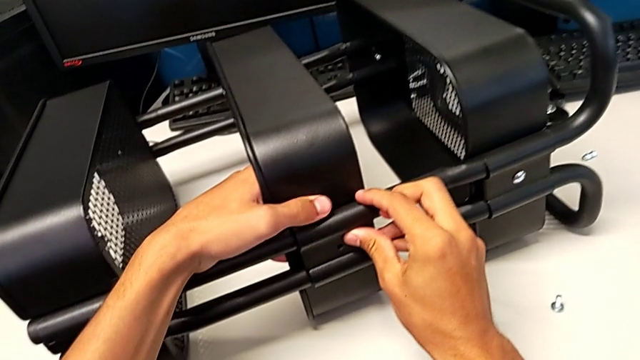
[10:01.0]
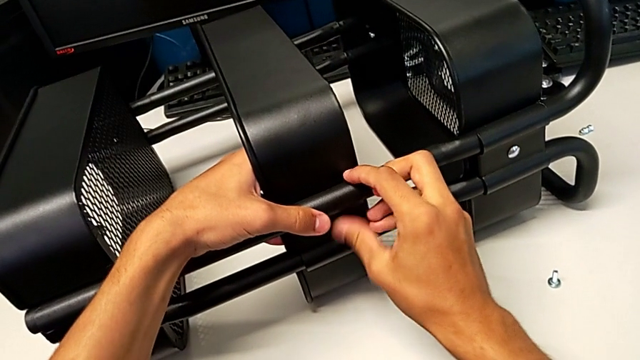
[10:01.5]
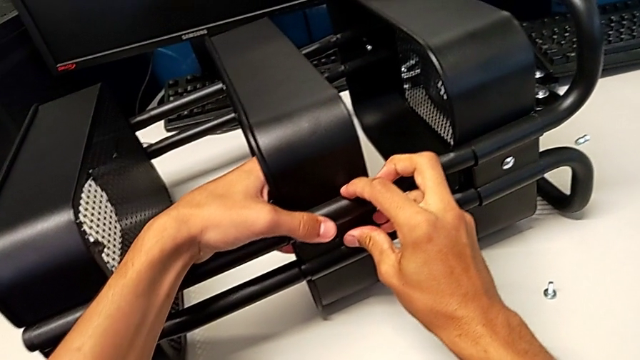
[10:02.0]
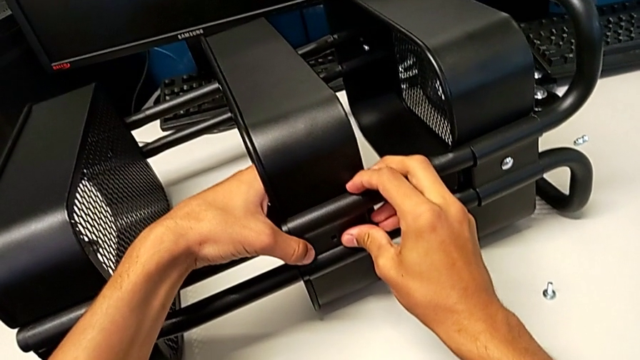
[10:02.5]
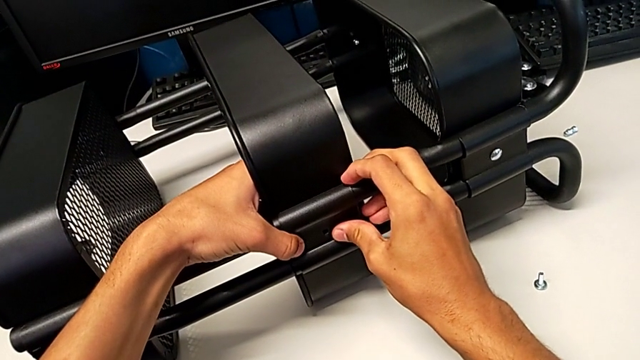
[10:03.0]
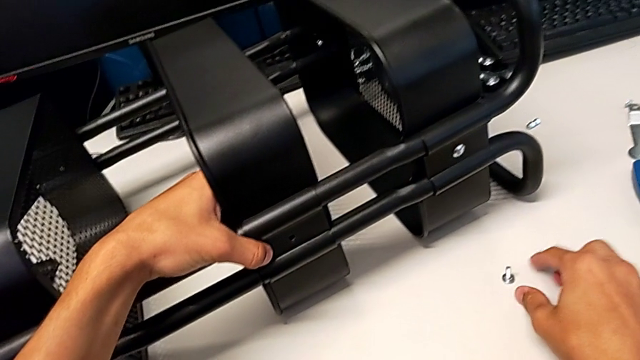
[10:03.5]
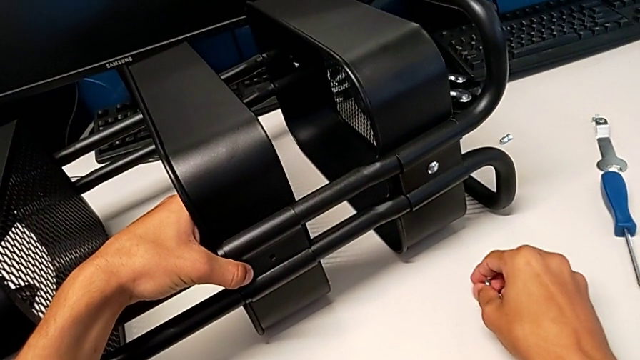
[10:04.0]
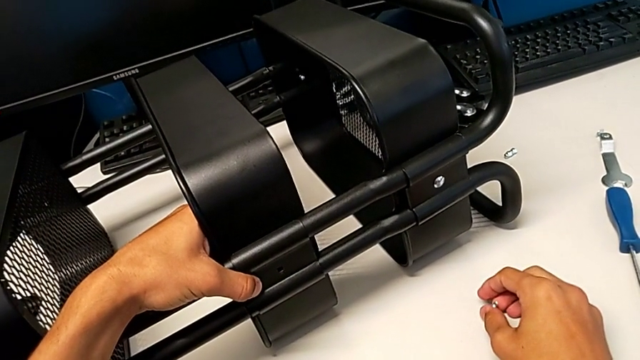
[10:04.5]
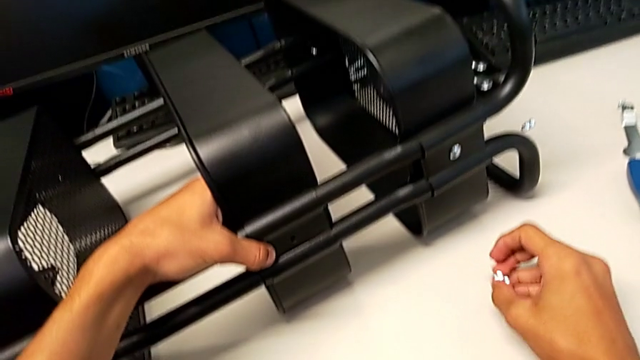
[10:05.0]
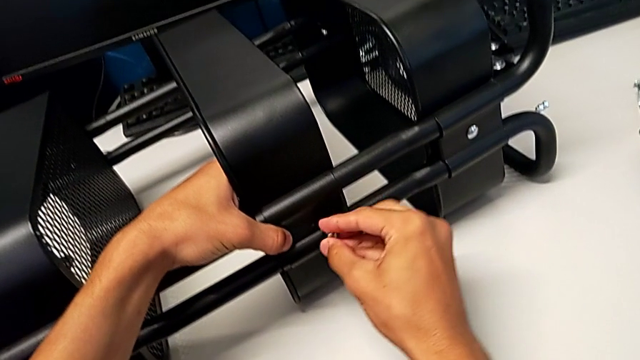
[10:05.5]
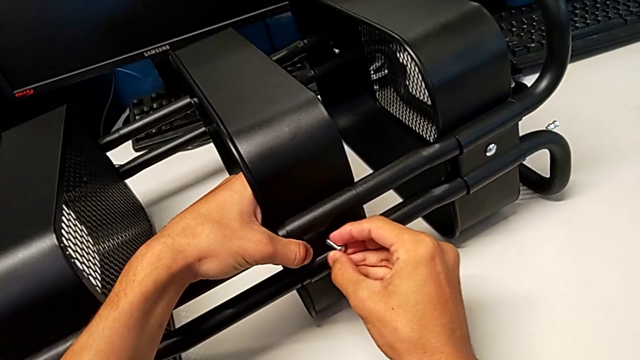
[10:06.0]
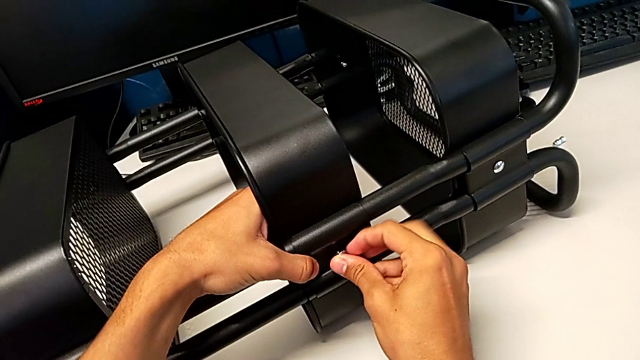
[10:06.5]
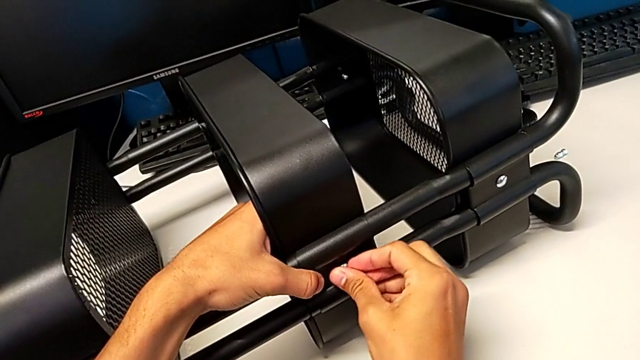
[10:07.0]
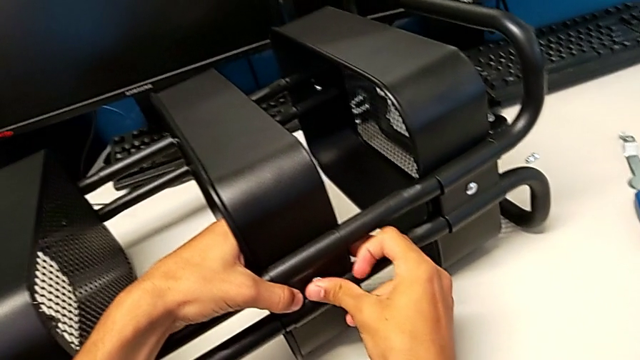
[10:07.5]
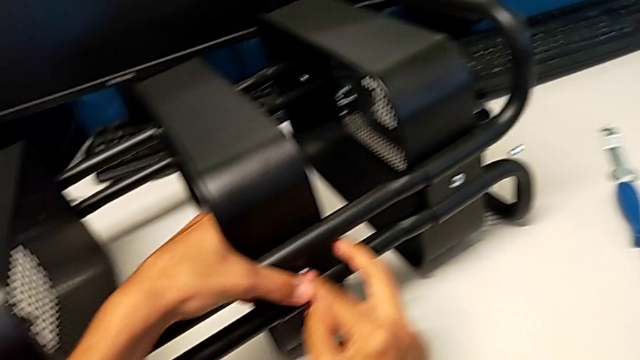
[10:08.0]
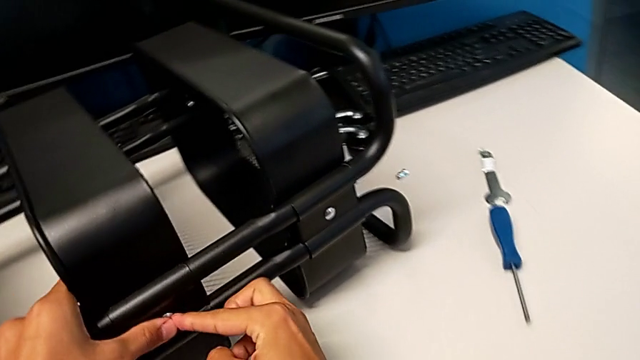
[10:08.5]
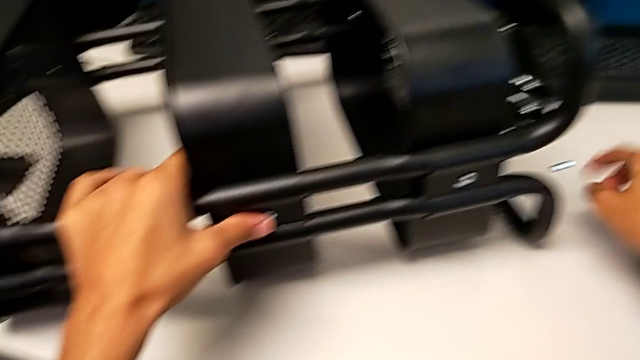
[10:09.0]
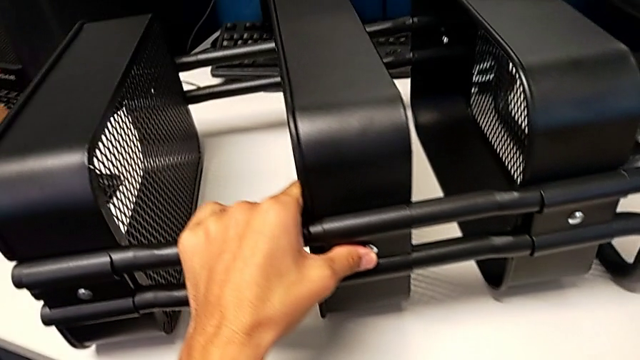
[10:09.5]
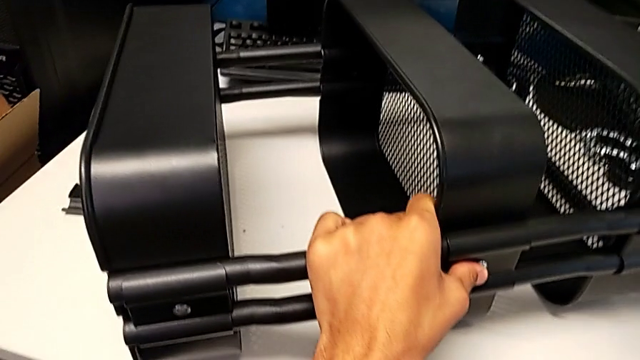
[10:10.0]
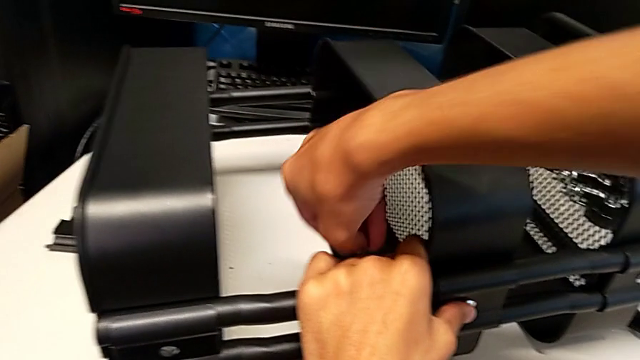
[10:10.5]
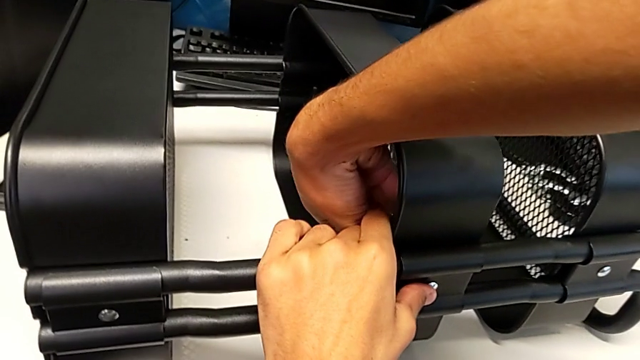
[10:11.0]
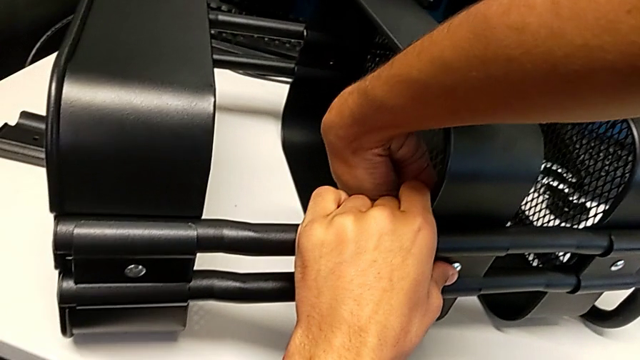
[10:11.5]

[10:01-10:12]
The camera wearer is screwing the middle tray onto the base of the shelf. They align the bracket, grab the bolt, insert it, grab the hexagon cap nut and insert it.

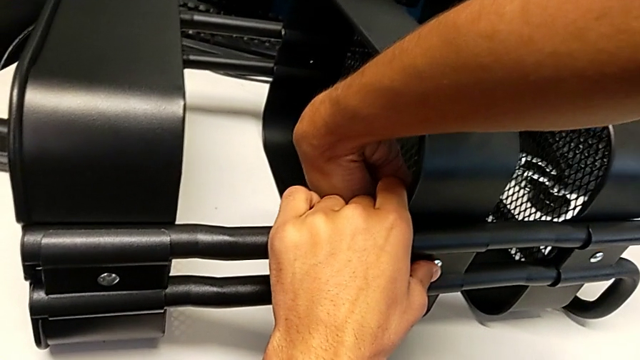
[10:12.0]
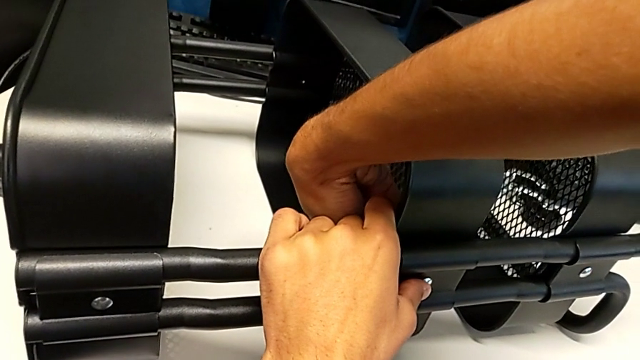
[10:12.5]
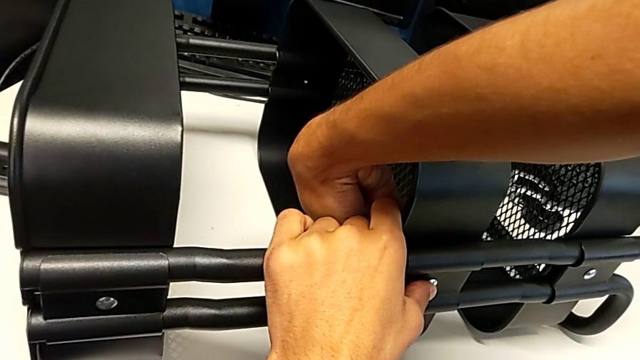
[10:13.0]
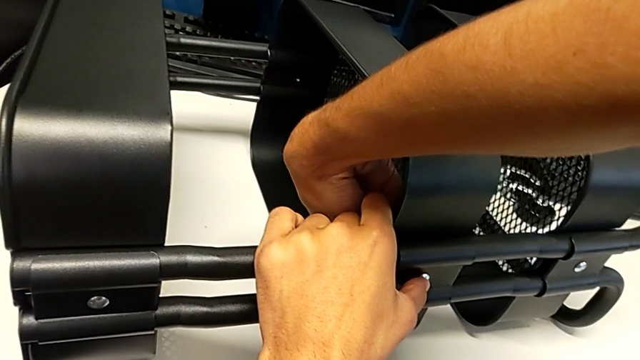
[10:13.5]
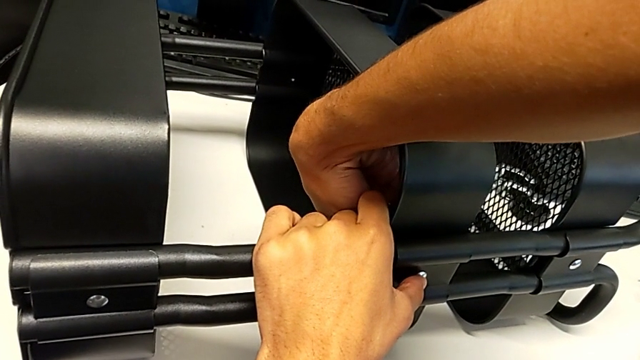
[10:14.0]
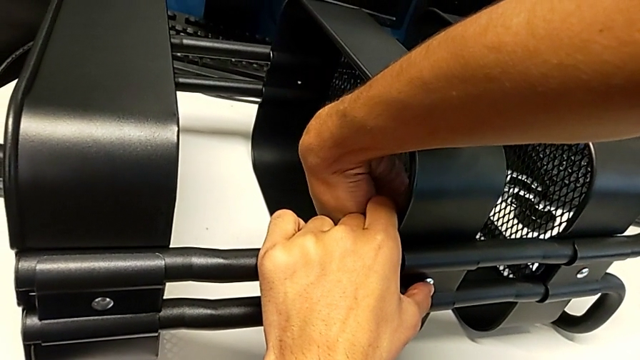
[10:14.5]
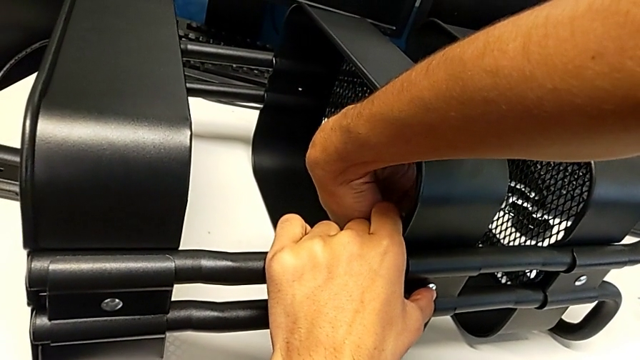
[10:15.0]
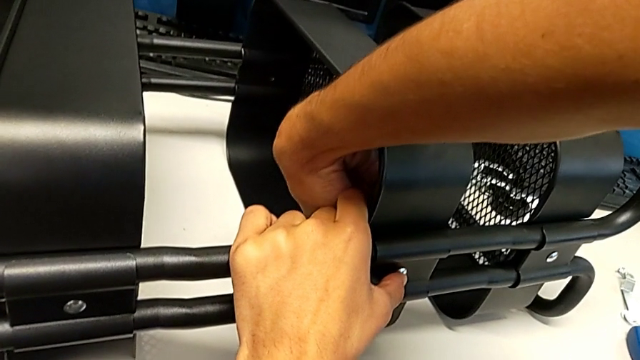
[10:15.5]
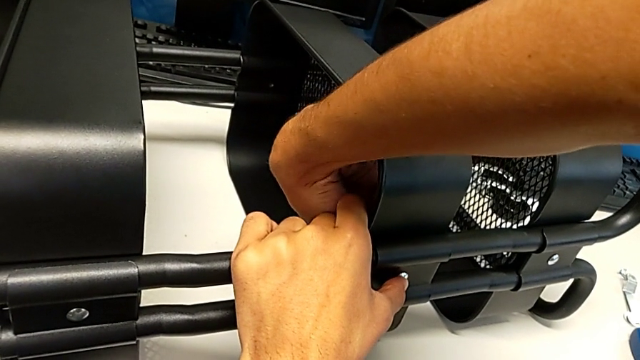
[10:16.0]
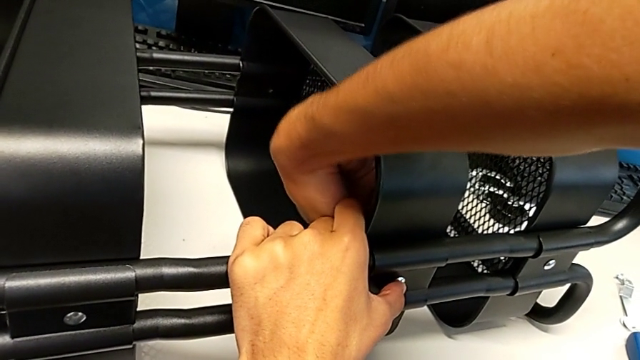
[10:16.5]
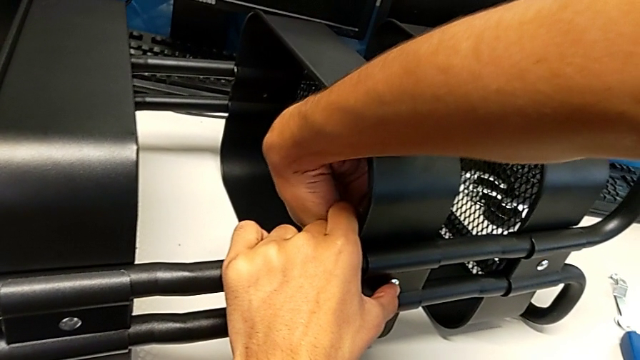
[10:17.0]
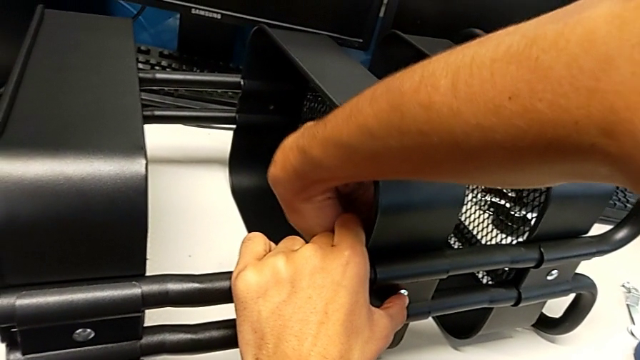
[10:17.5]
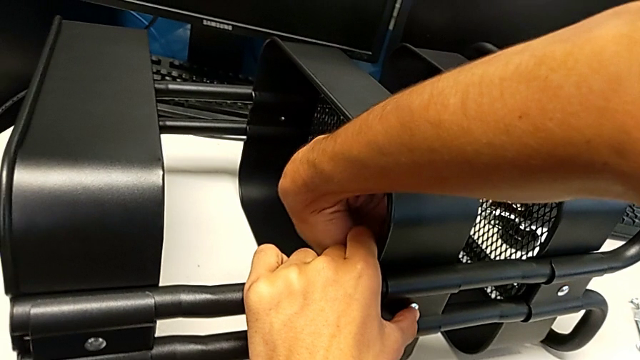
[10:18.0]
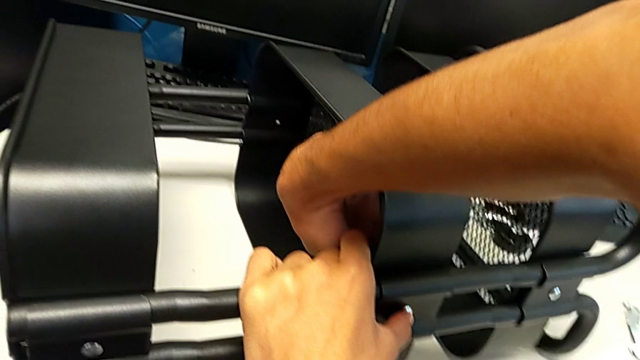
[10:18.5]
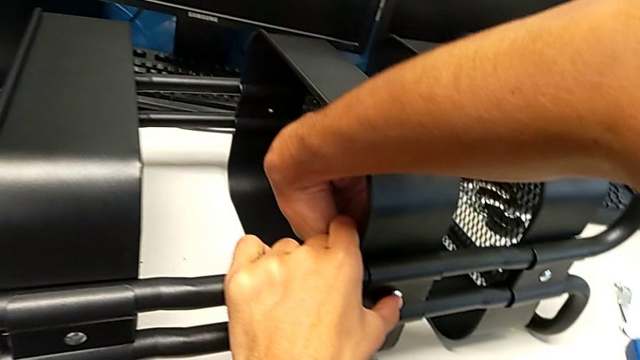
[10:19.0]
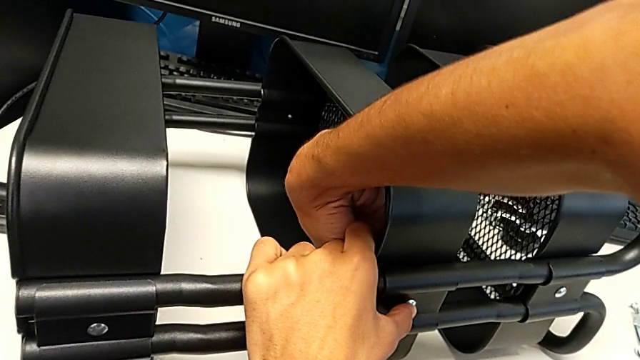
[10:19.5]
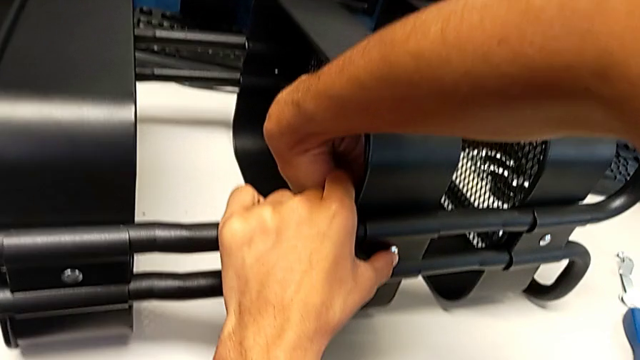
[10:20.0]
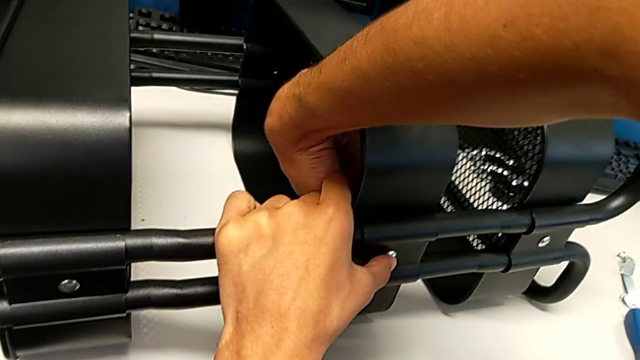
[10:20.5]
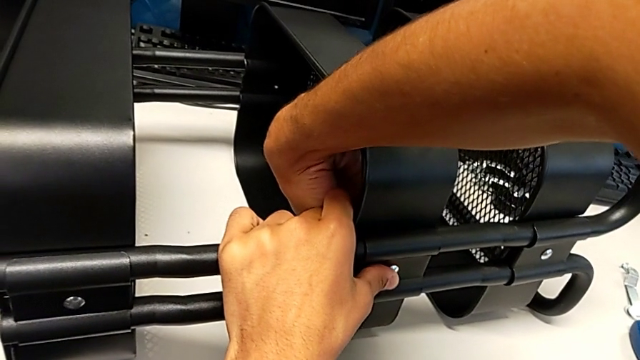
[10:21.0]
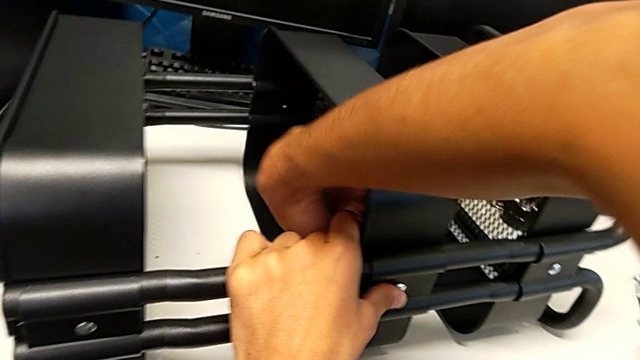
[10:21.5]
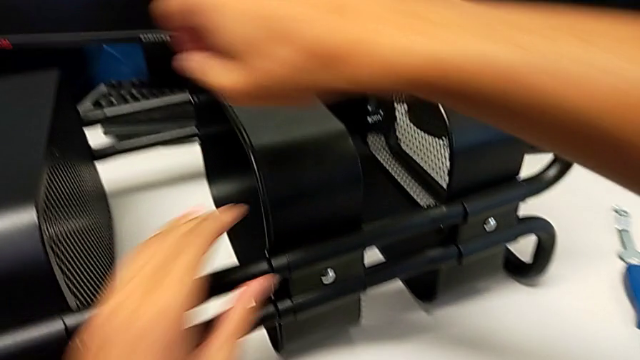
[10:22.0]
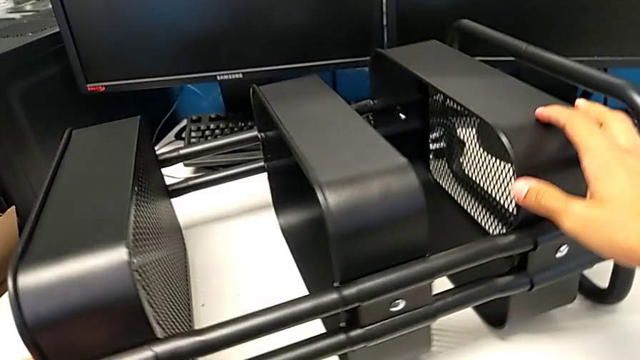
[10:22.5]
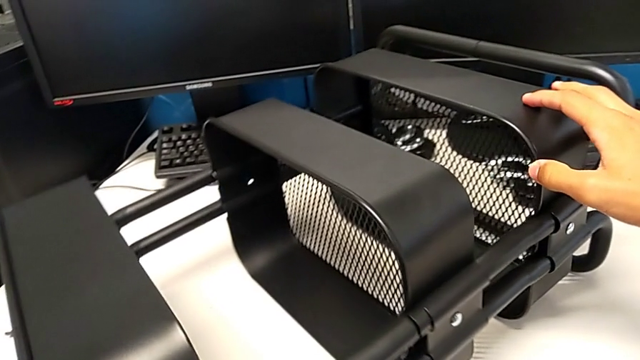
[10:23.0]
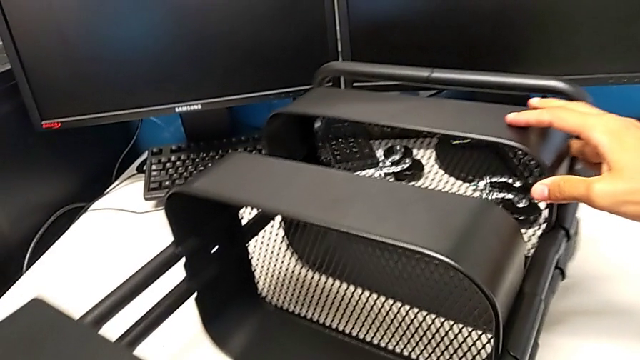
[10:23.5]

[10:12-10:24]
The camera wearer is screwing the middle tray onto the base of the shelf. They screw the hexagon cap nut and begin to rotate the utility cart.
